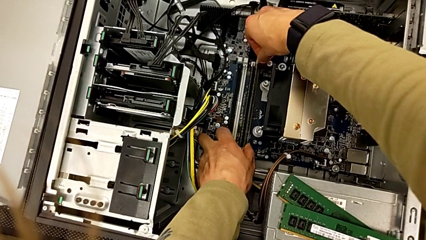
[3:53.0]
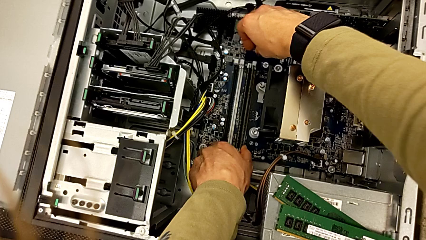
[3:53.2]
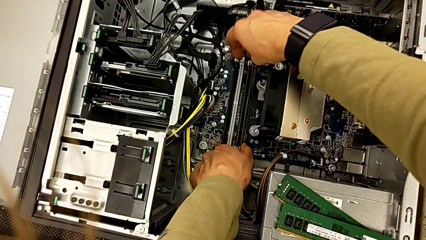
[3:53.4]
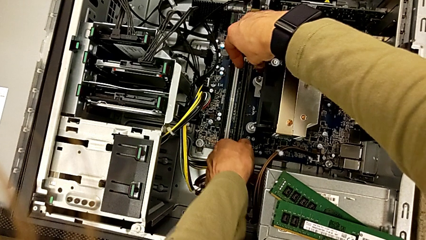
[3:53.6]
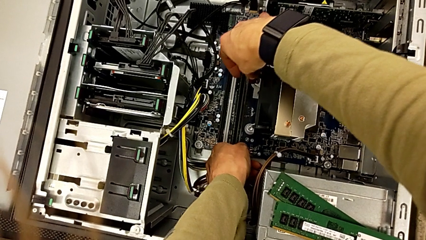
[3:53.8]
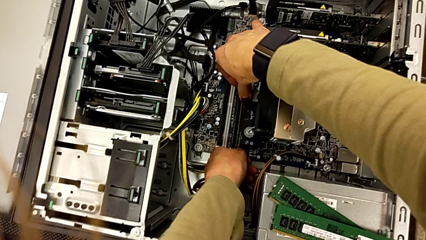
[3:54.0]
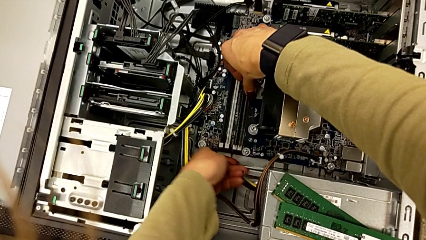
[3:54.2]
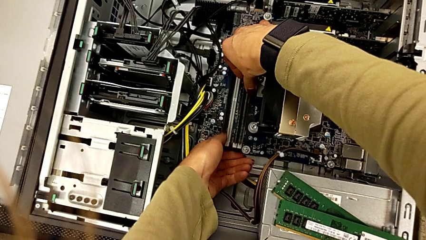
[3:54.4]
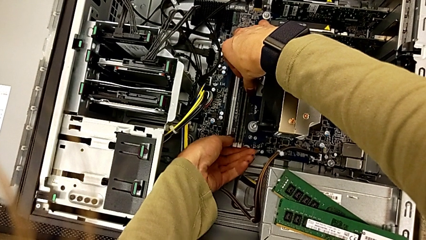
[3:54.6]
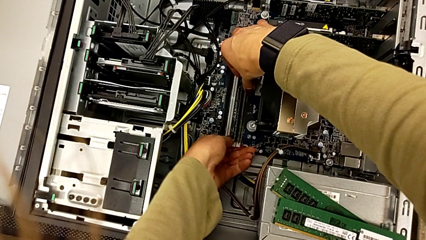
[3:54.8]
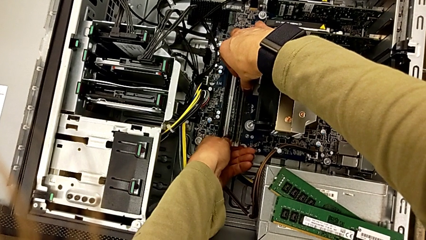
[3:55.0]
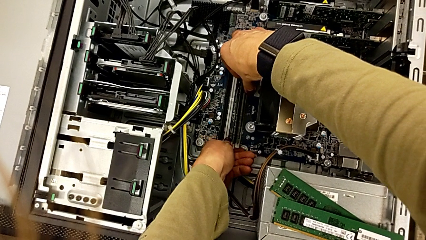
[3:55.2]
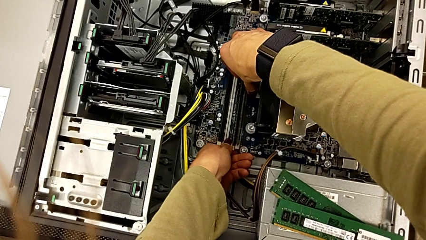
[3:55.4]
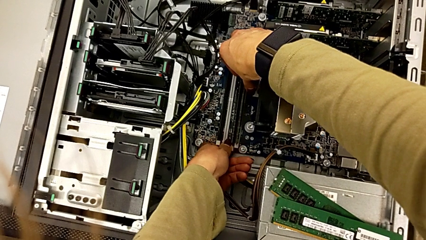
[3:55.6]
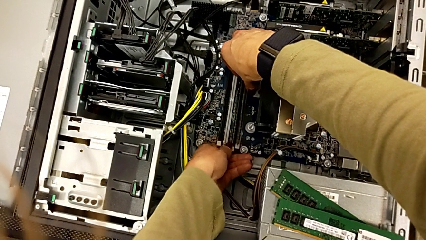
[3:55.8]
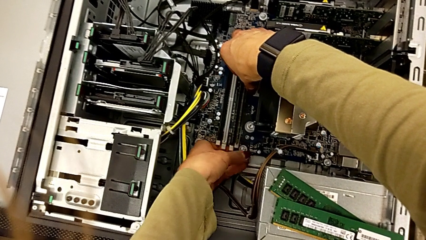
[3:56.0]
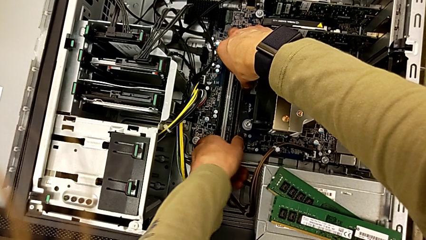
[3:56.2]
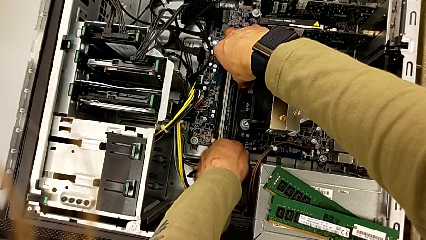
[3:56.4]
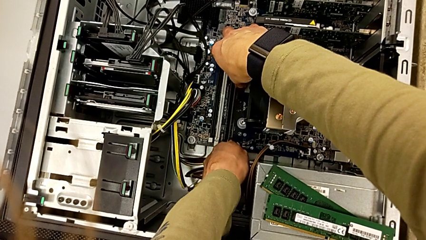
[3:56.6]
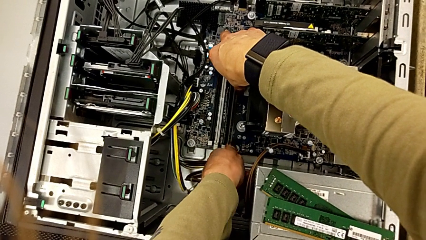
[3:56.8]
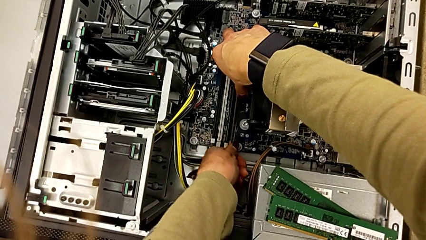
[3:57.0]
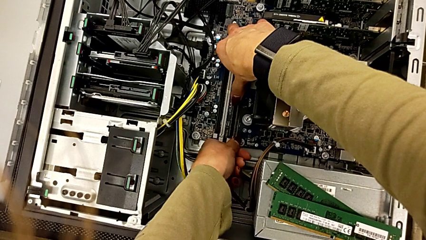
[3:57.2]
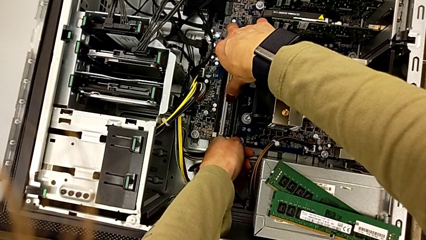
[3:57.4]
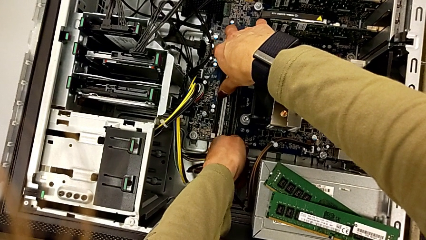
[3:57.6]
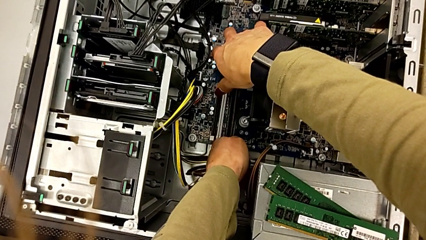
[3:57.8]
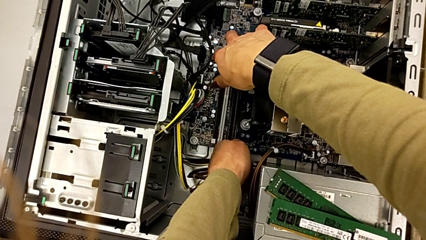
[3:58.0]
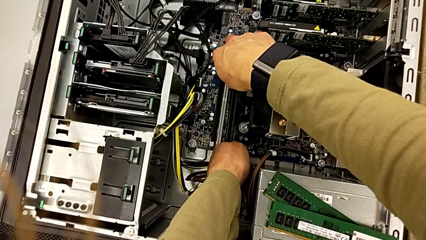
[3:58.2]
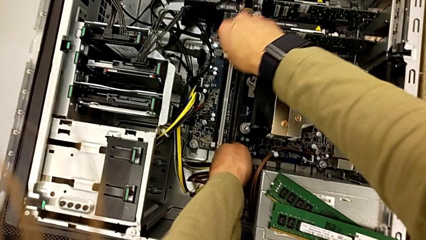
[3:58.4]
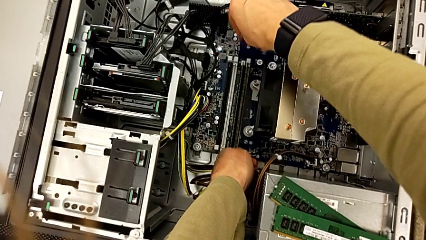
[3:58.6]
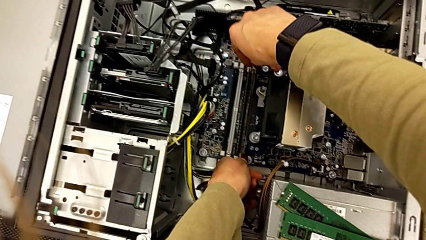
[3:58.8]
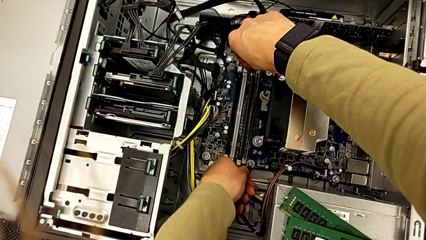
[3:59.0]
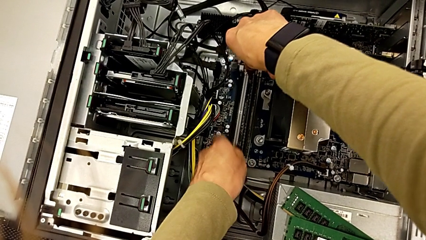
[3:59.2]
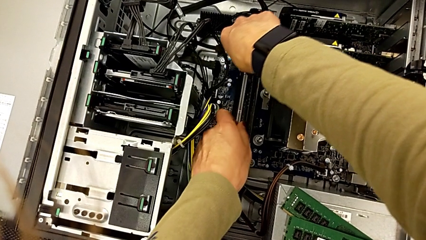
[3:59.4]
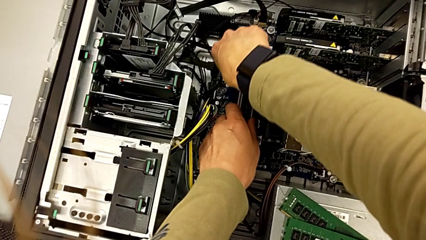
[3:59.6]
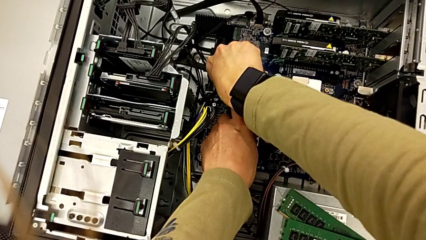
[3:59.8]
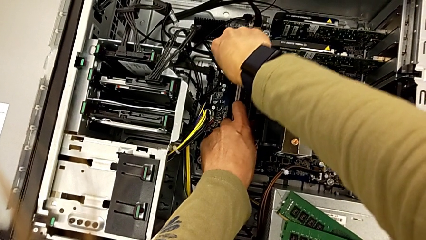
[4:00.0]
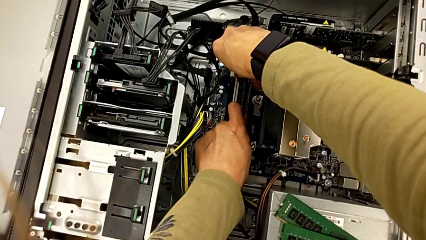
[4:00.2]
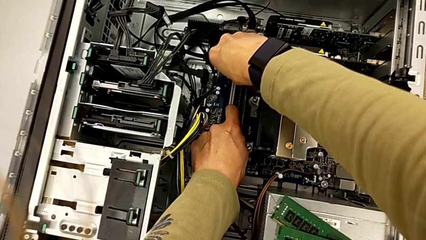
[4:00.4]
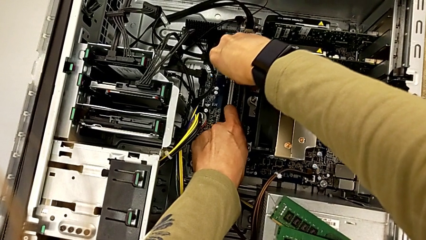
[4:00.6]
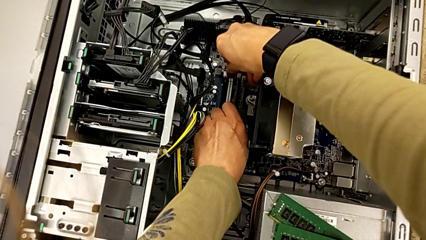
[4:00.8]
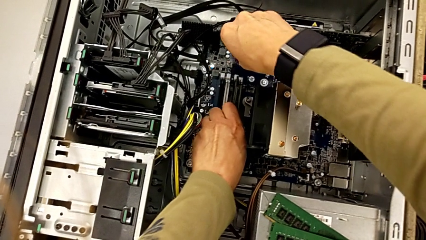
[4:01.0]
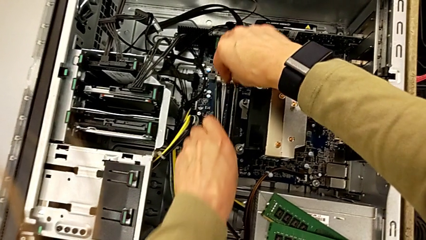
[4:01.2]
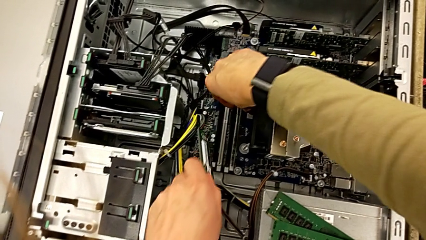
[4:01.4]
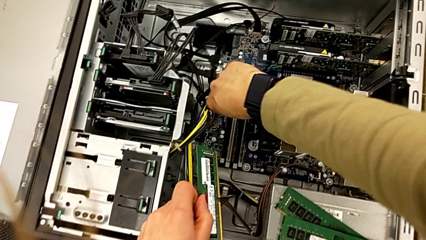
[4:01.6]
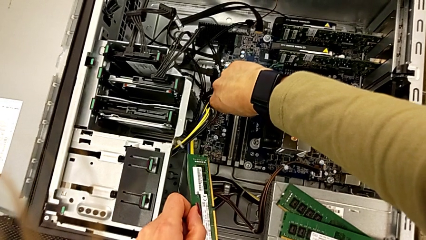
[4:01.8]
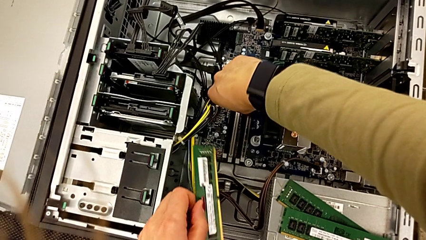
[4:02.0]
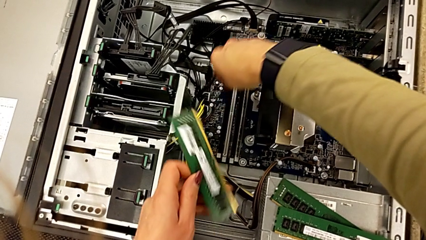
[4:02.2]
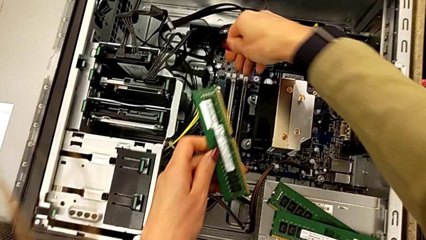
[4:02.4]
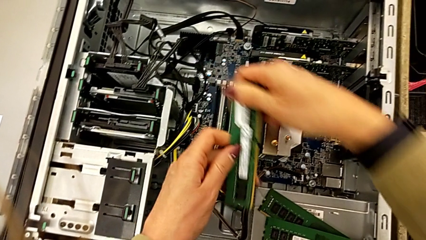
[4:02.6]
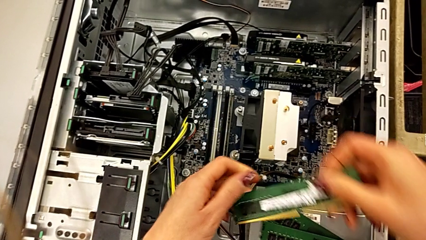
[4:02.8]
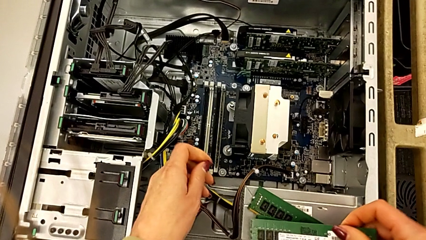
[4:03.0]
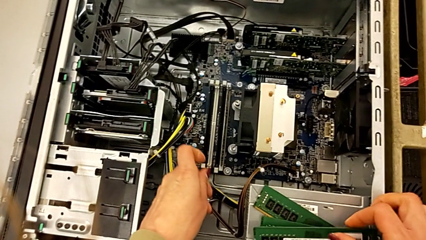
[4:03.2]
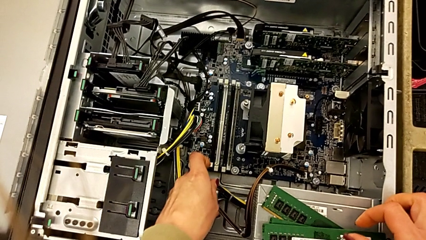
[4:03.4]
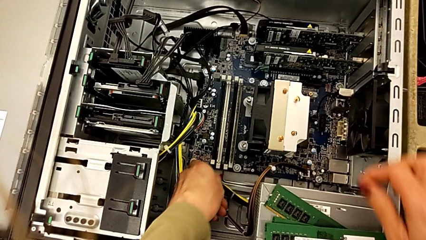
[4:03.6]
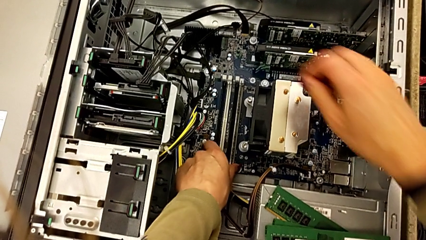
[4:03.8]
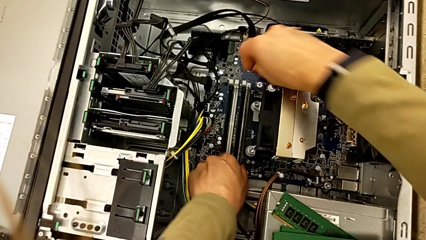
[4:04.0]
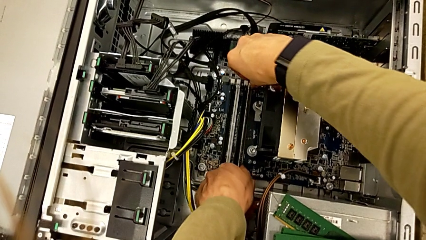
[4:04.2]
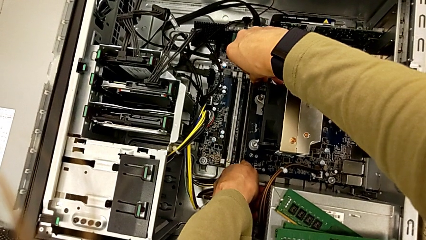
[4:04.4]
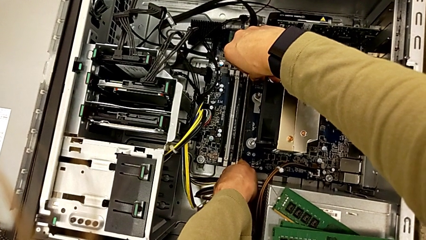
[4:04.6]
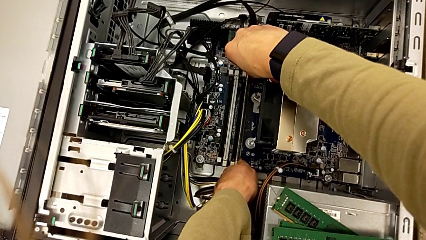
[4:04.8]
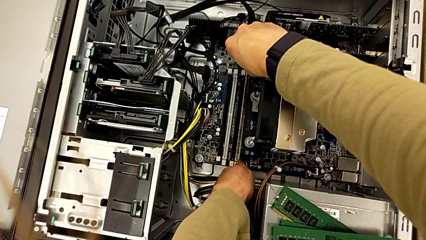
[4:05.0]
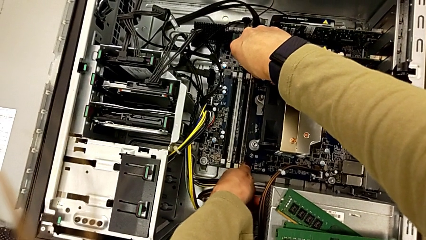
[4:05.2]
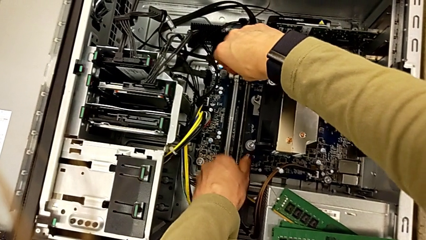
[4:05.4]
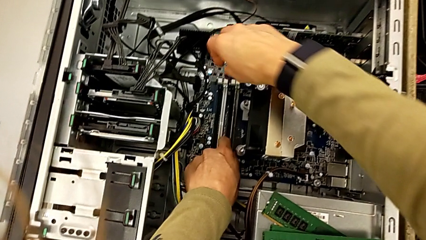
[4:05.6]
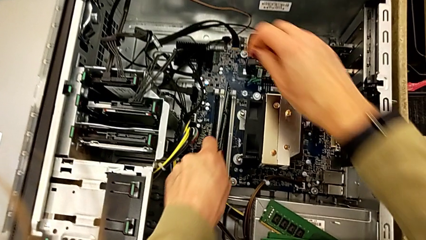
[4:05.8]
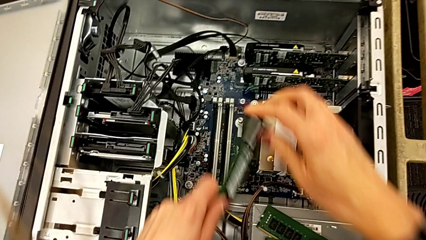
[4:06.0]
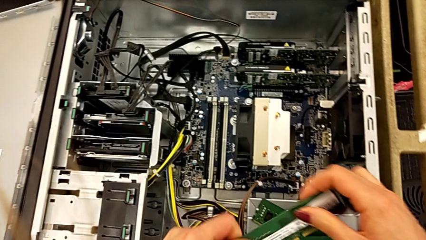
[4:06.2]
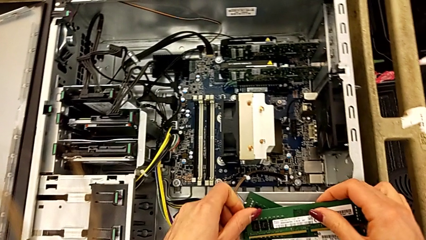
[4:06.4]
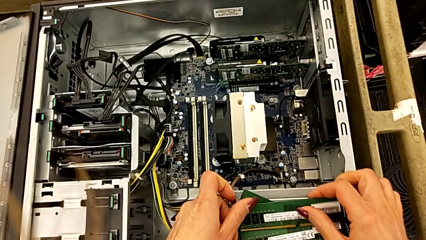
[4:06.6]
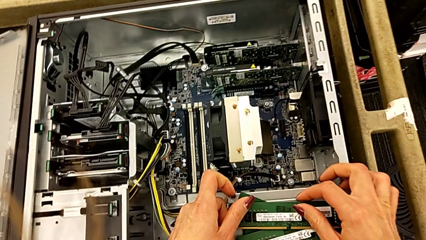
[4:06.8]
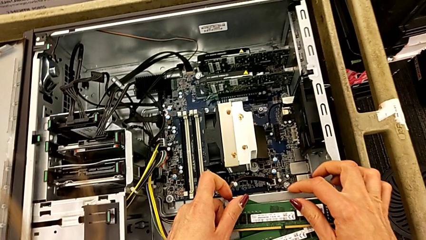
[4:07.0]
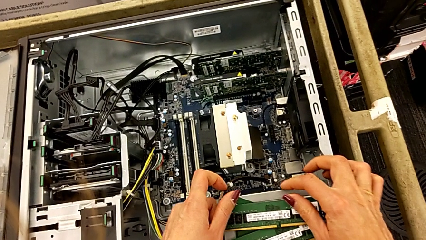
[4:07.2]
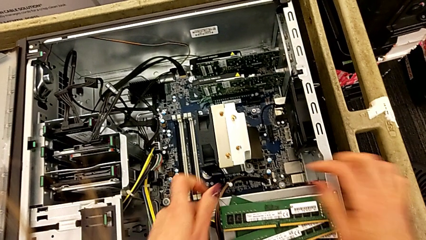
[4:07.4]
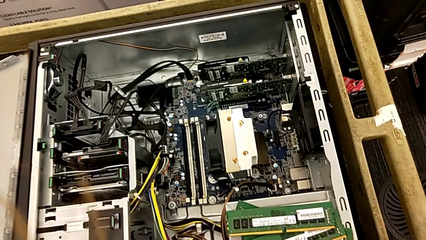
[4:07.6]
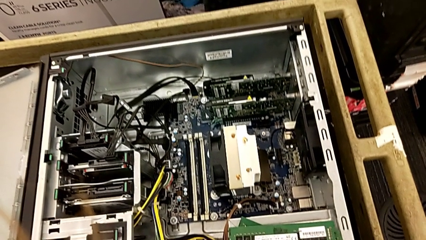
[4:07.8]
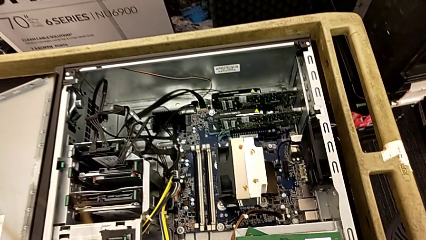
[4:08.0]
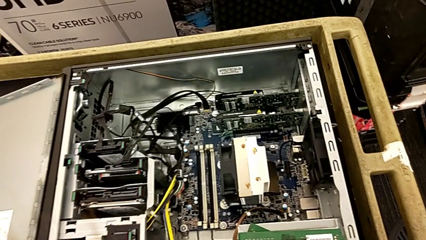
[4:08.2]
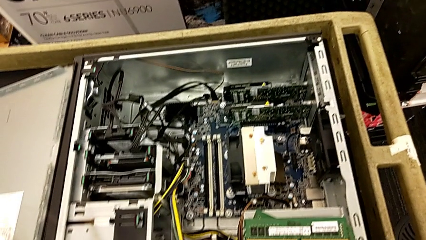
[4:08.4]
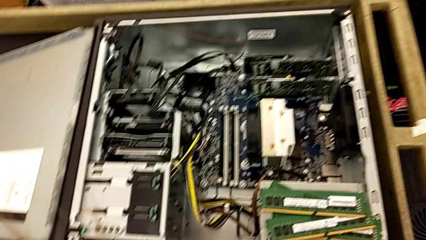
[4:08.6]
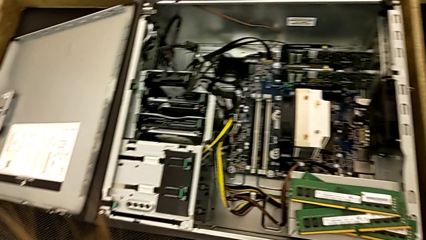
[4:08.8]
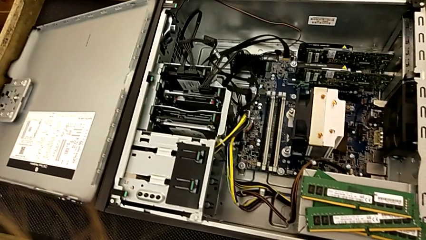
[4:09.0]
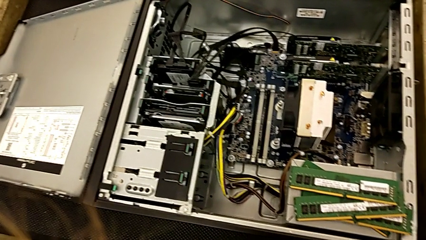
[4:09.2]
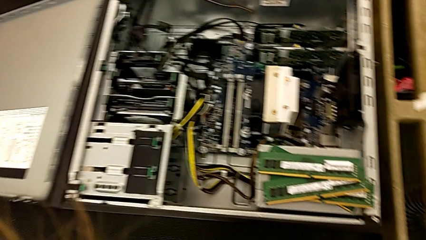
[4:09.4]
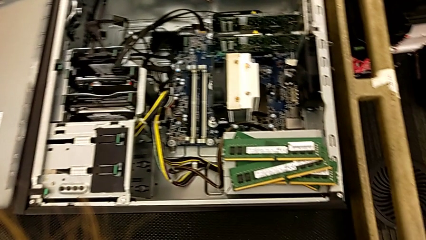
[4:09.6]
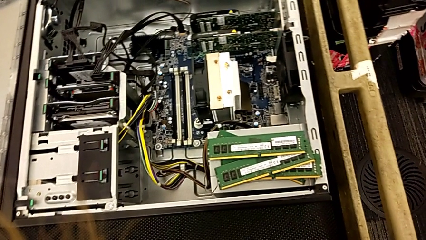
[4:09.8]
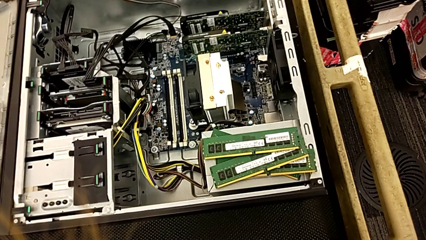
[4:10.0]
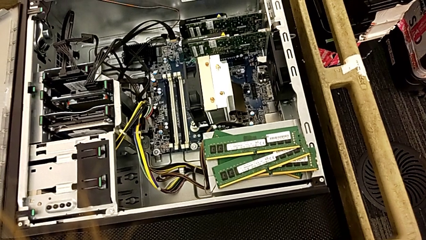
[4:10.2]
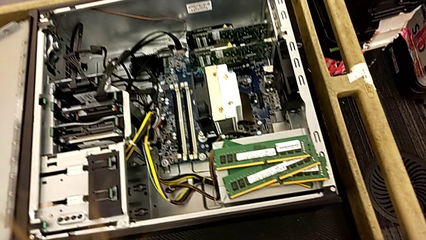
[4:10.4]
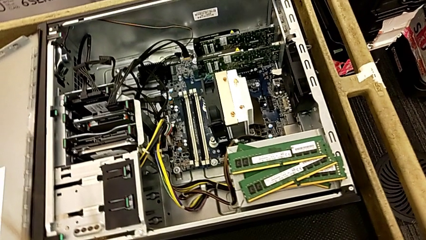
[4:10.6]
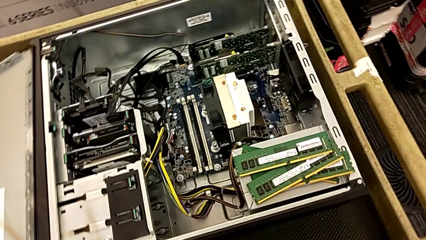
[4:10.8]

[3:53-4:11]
The camera wearer is detaching the RAM. They keep pushing the RAM tab, withdraw the RAM, place it, withdraw it and place it.
